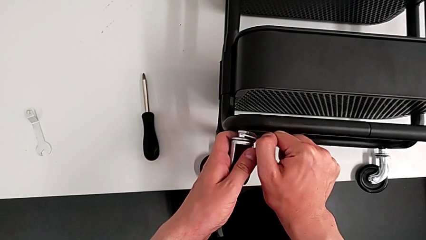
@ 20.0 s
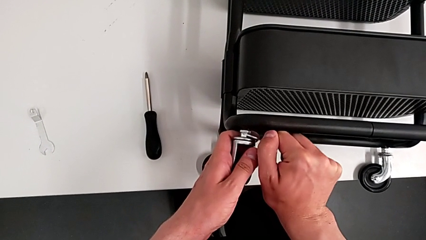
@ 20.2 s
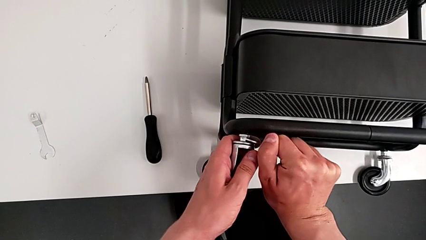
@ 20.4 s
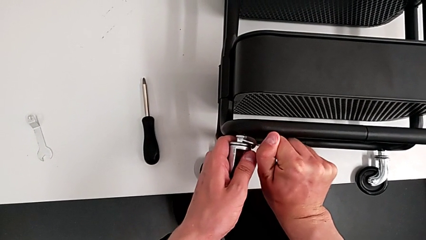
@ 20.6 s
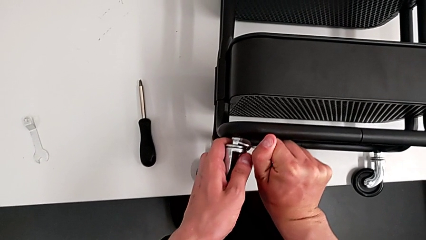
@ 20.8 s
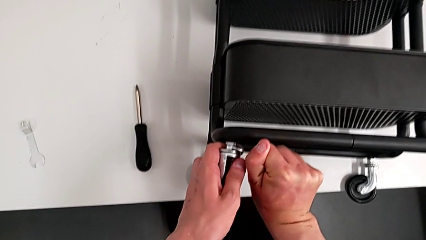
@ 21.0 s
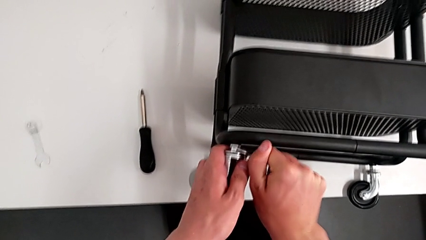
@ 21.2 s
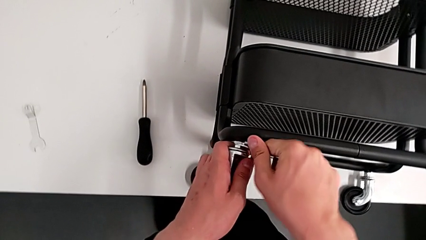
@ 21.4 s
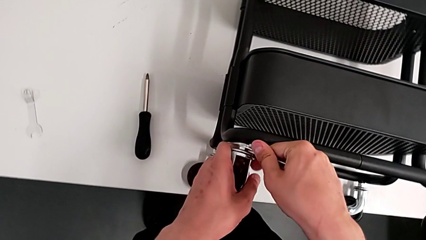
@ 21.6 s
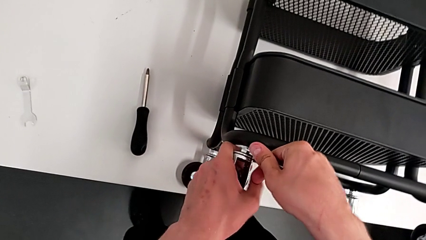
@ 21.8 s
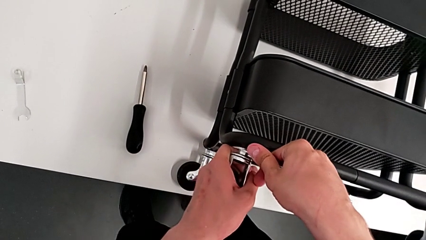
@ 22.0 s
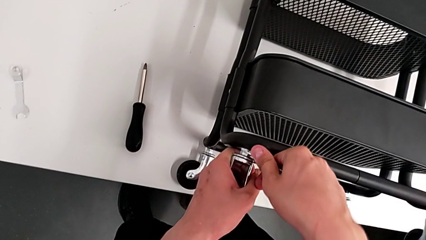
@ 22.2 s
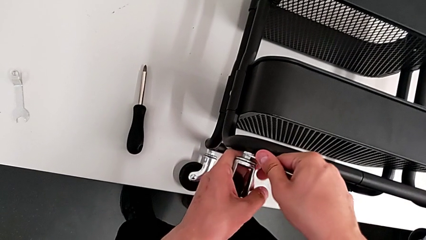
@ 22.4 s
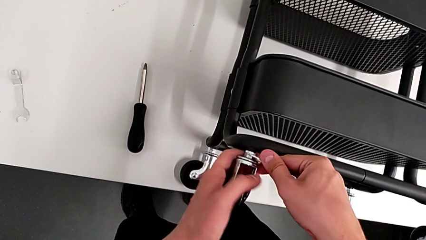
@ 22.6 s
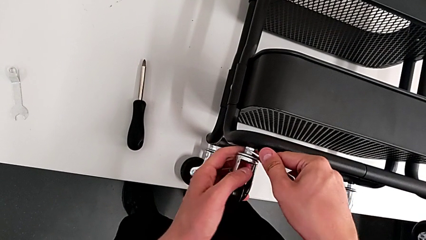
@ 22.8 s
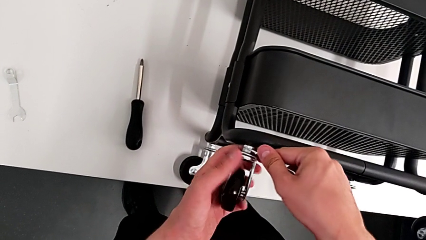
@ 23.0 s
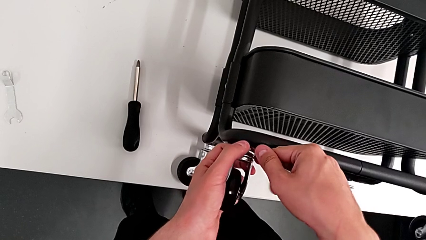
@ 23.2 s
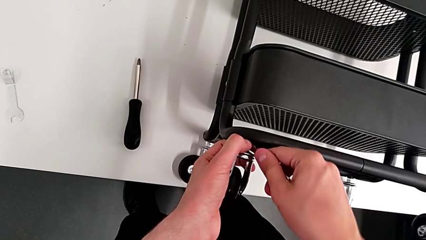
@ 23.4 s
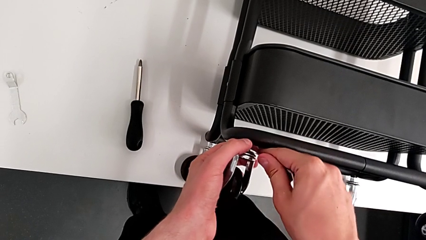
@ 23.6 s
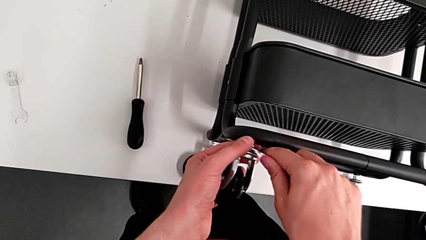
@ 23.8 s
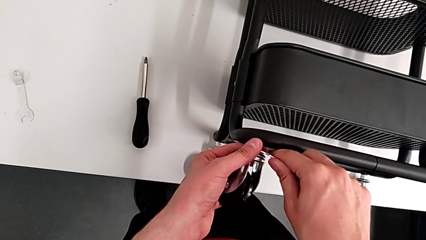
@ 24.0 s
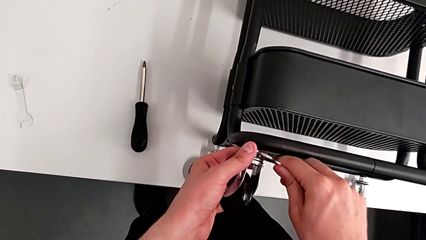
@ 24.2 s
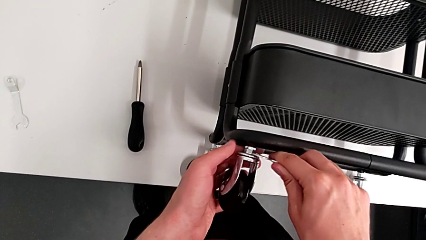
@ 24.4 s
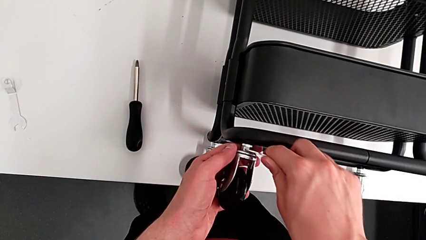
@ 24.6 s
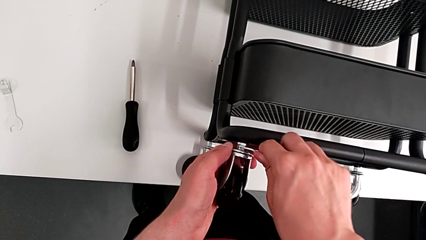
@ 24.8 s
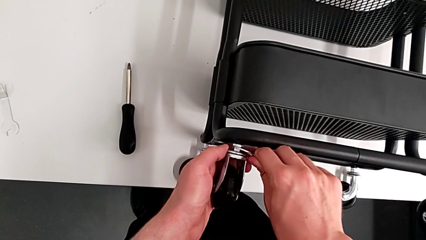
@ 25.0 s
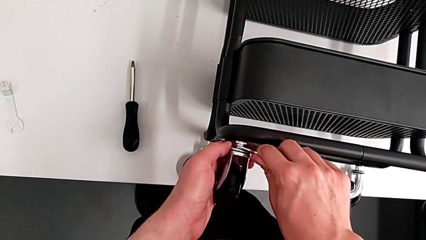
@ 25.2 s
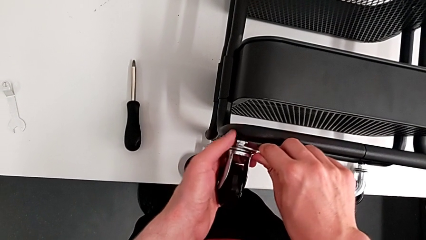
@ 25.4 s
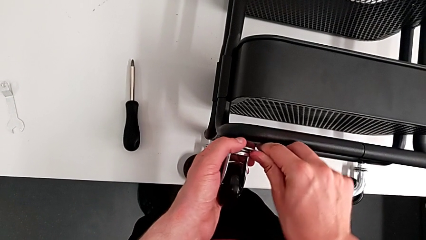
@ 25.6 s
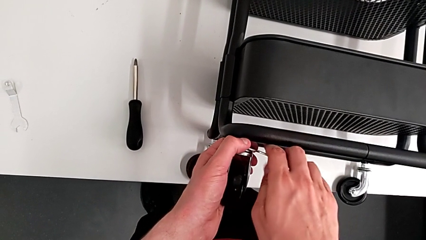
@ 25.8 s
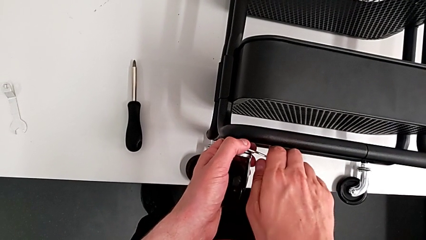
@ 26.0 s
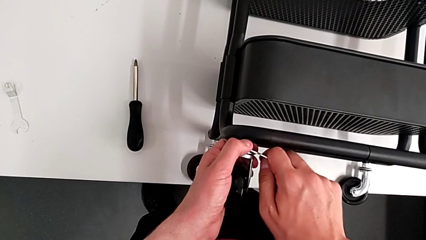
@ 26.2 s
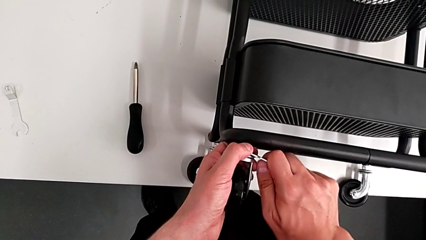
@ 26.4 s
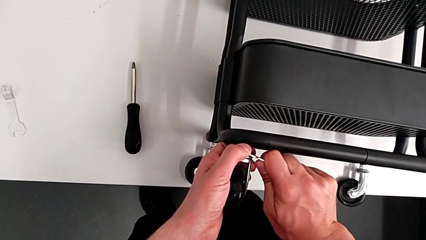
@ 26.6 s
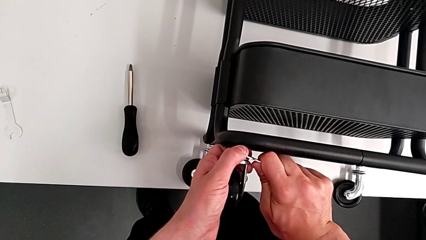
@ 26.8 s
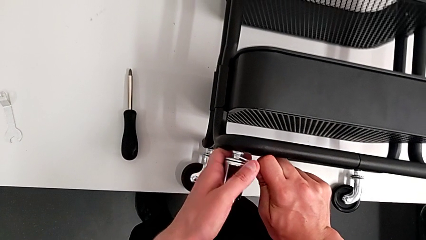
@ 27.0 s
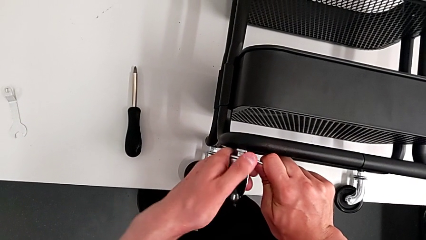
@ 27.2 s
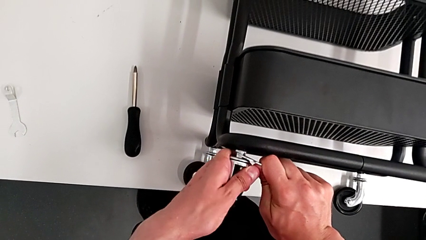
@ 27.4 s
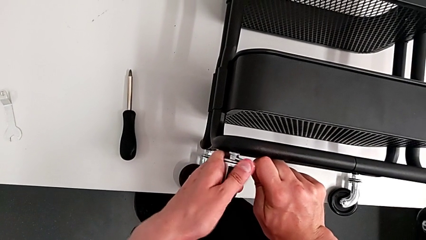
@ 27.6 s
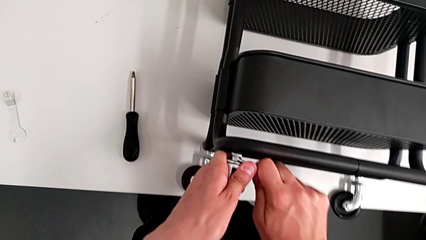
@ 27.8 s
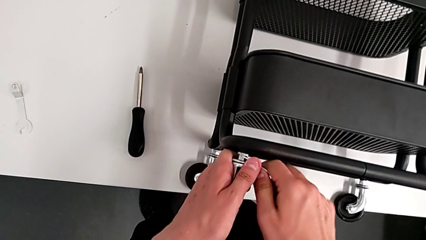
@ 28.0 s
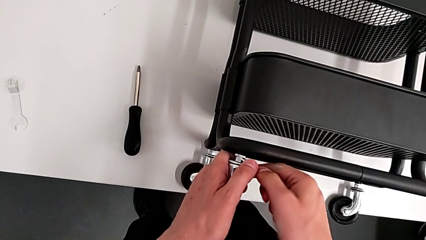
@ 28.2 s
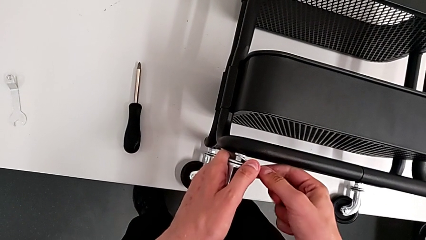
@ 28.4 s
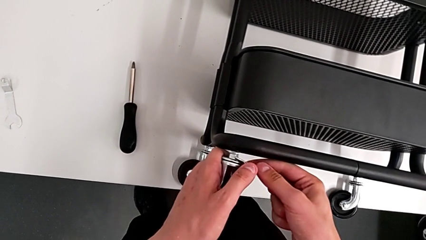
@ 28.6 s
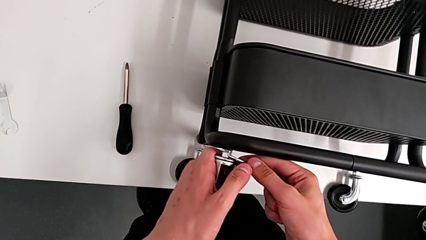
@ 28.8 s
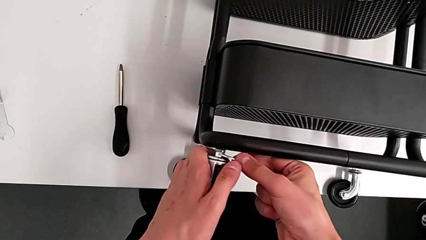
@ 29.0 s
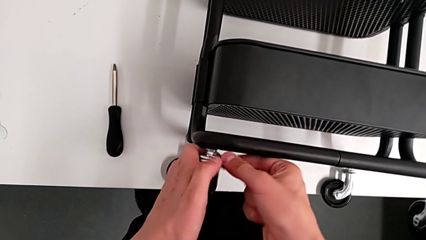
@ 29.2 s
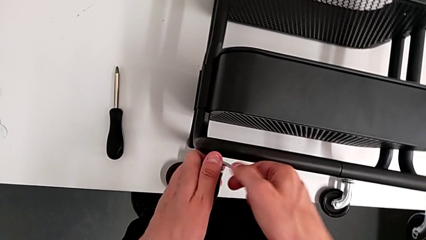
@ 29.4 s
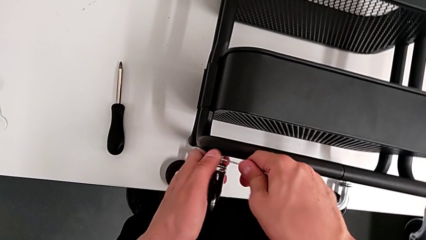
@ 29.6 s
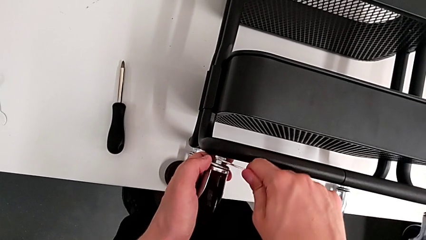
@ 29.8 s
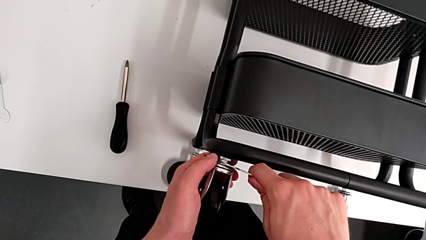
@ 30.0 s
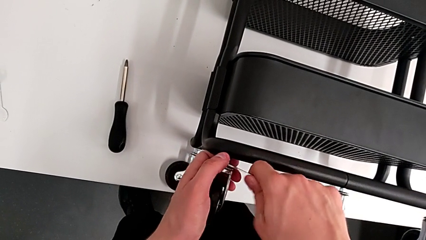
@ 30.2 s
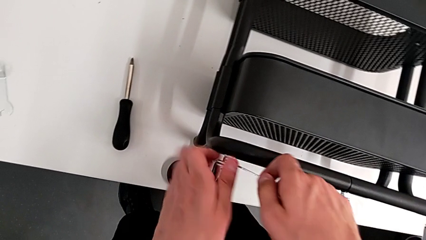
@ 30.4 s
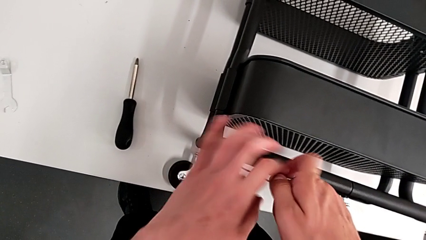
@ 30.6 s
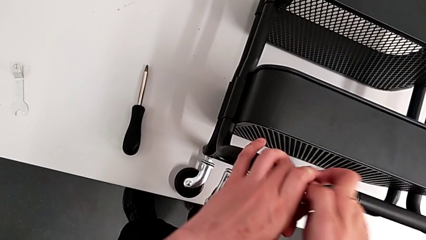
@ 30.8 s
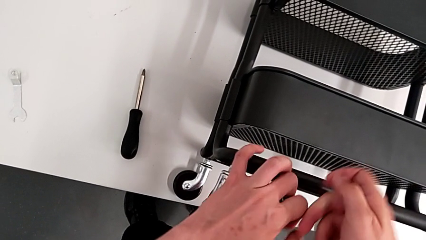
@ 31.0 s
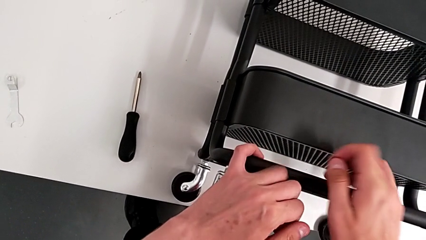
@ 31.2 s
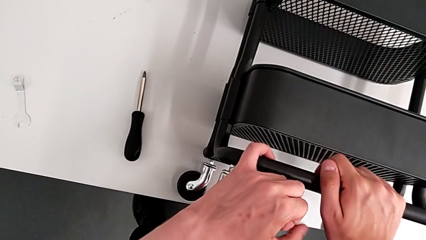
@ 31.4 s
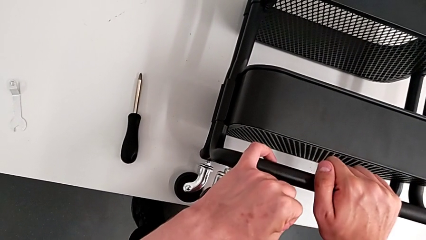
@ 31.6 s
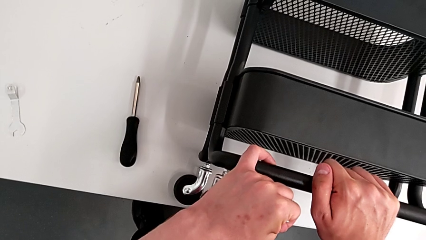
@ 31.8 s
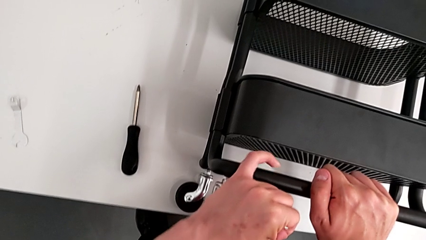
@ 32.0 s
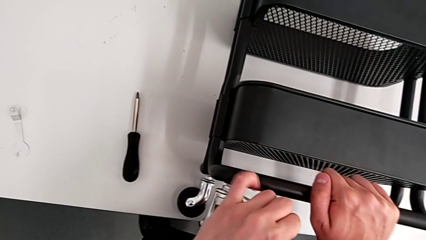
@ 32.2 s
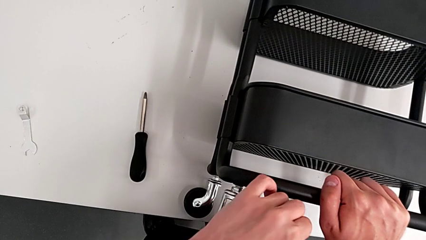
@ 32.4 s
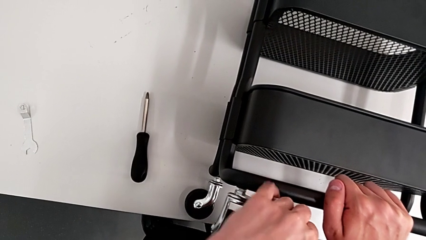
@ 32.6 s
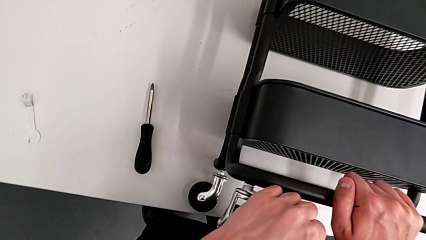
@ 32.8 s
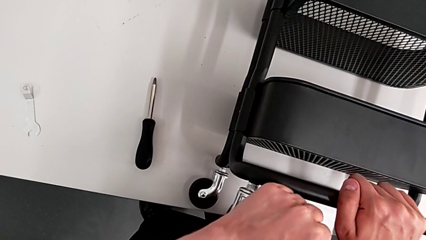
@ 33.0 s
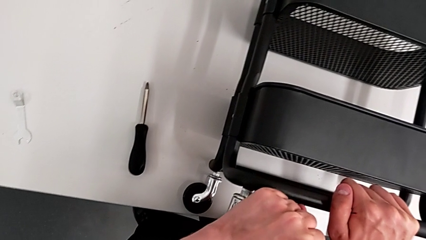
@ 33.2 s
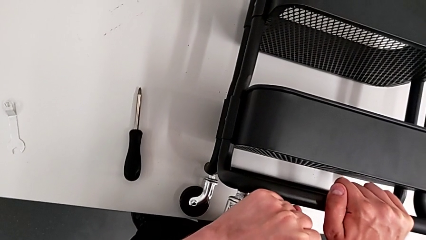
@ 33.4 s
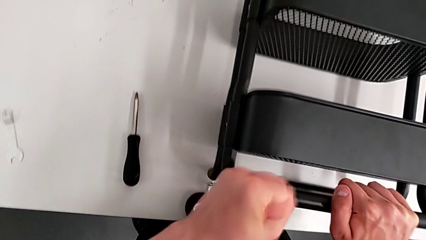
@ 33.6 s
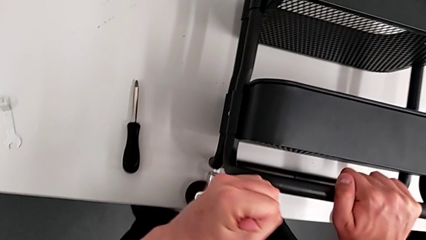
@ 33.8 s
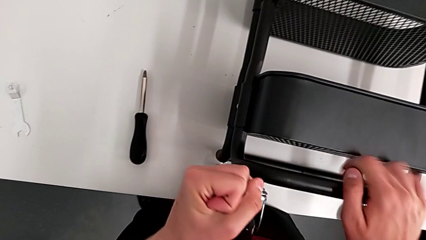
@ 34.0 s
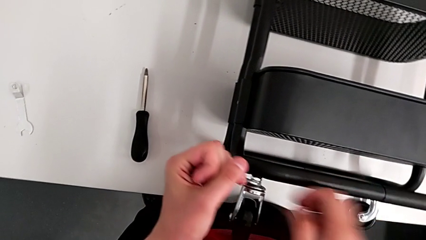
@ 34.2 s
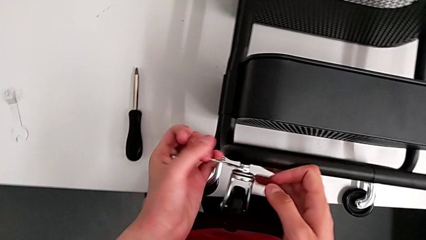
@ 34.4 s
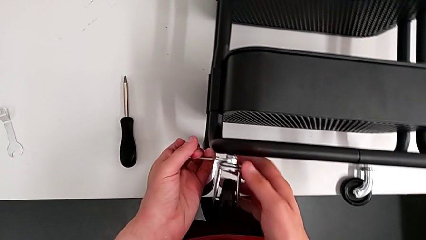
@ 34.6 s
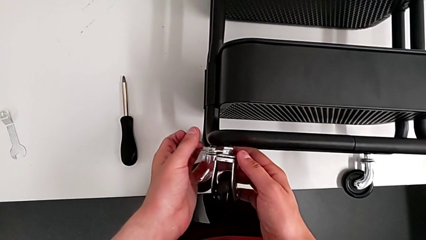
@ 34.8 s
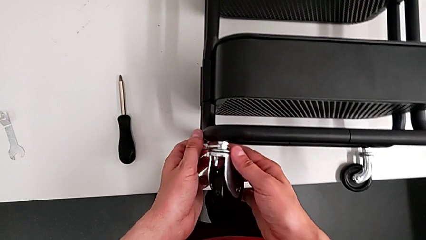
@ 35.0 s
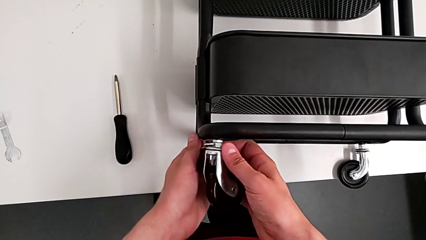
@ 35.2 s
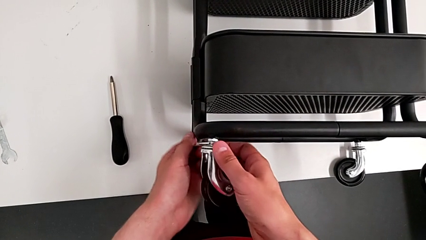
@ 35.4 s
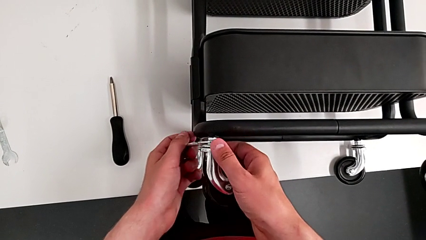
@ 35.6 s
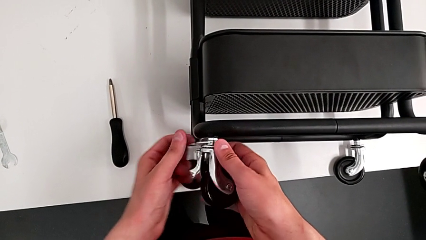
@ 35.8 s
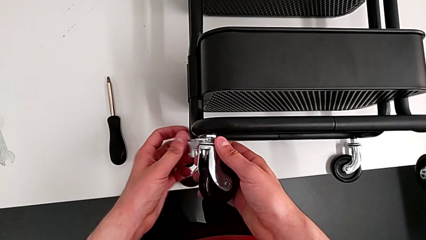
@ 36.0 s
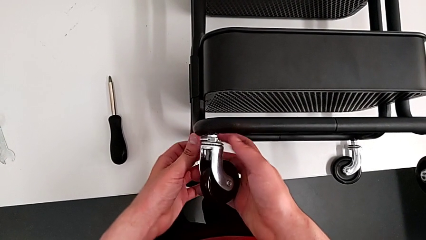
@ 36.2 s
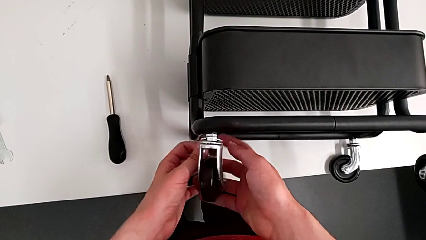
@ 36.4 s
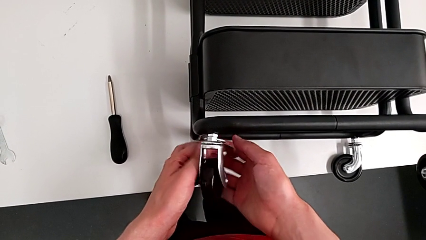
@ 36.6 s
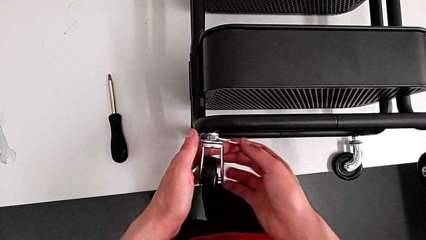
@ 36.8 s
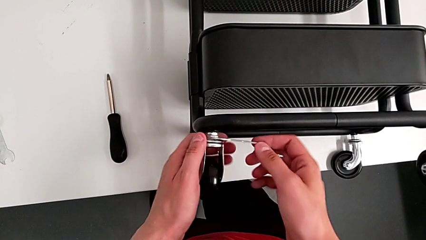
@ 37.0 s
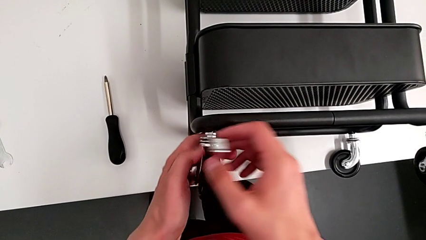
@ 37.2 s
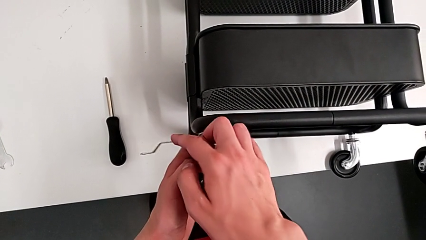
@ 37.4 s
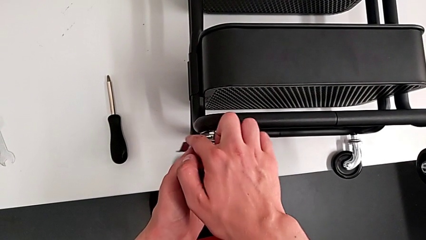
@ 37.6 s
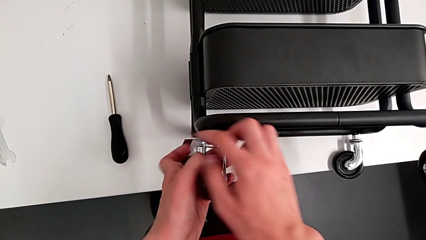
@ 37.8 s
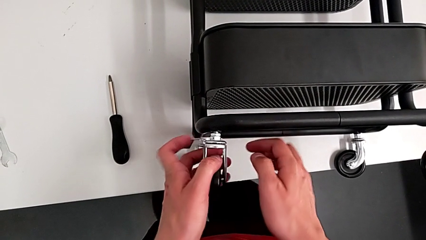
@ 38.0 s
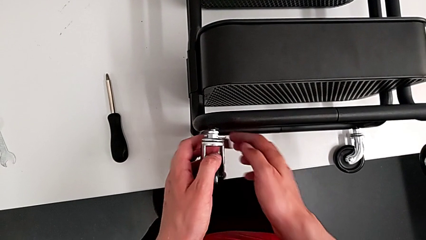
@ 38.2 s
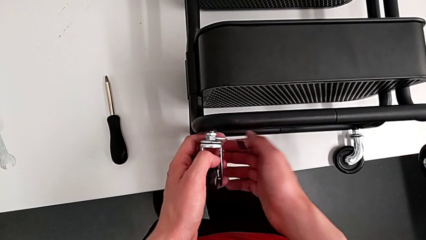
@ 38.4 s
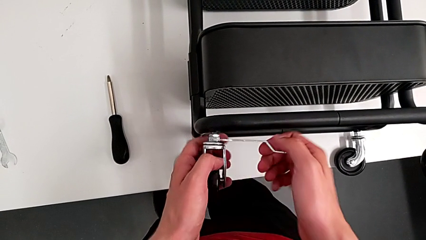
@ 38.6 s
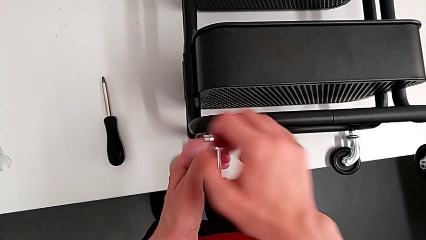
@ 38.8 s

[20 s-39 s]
The camera wearer is disassembling the wheels of the shelf. They keep wrongly unscrewing the hexagon cap nut, pushing in the wrong direction, and begin to unscrew the first wheel.
